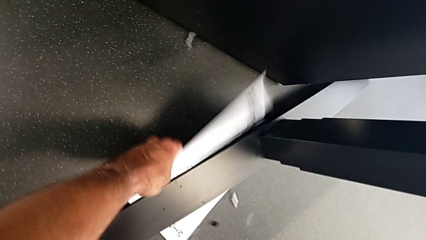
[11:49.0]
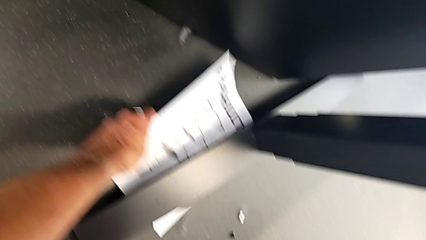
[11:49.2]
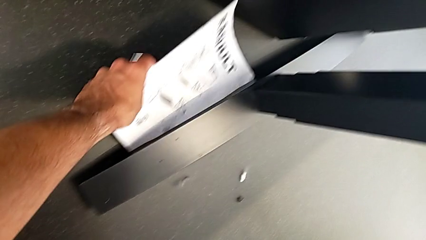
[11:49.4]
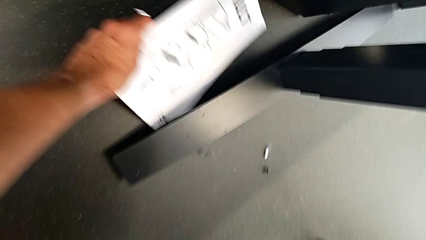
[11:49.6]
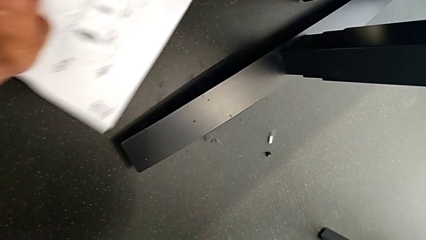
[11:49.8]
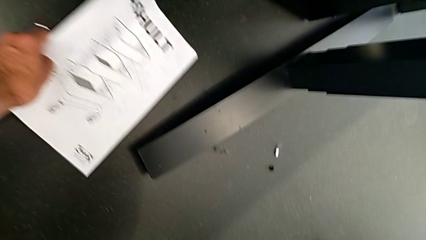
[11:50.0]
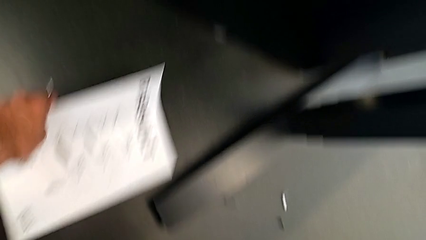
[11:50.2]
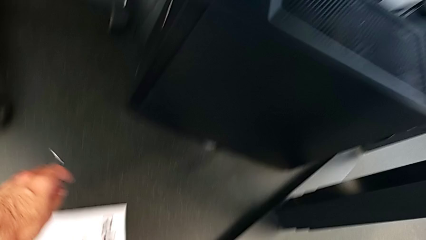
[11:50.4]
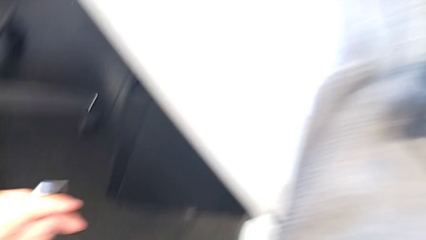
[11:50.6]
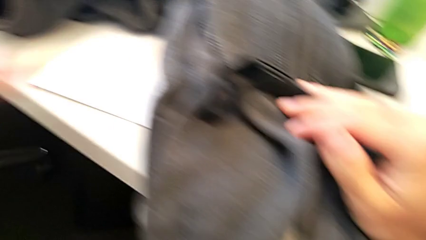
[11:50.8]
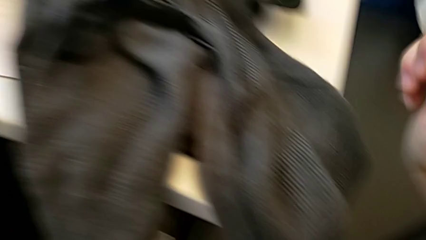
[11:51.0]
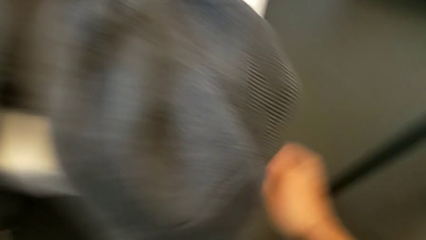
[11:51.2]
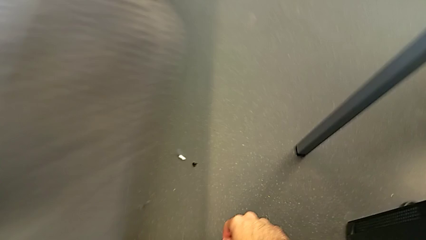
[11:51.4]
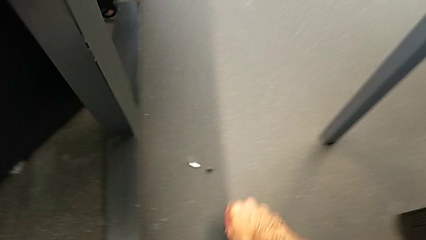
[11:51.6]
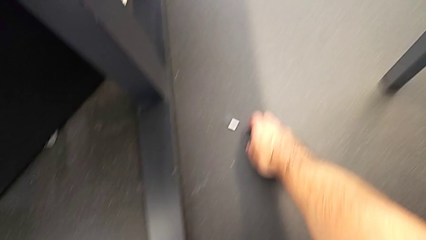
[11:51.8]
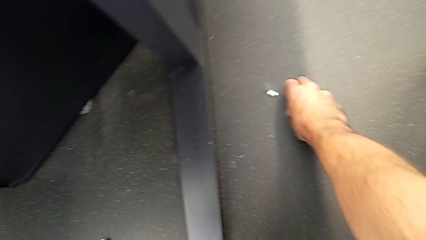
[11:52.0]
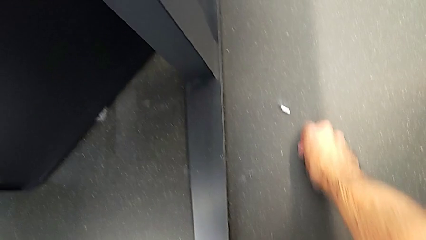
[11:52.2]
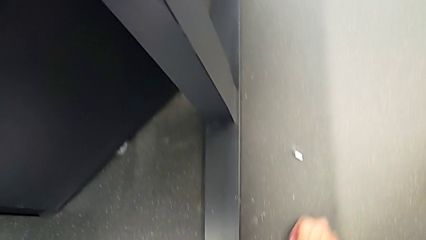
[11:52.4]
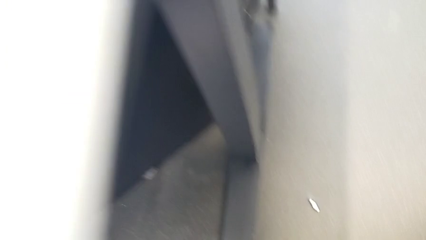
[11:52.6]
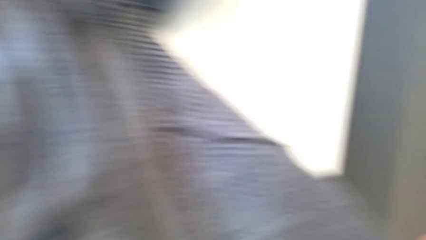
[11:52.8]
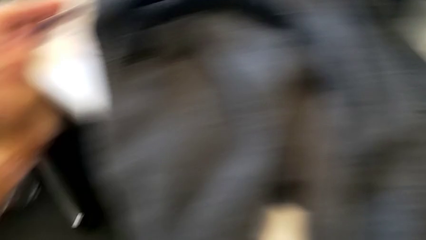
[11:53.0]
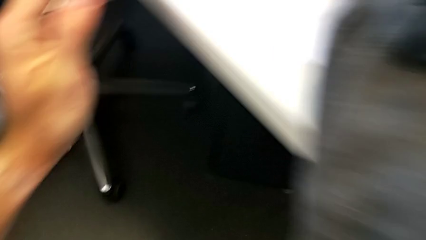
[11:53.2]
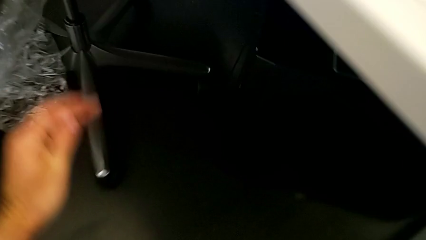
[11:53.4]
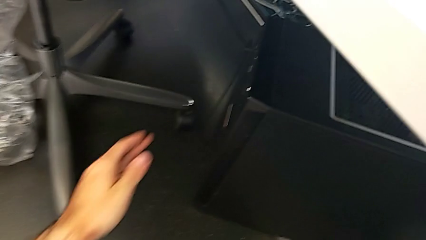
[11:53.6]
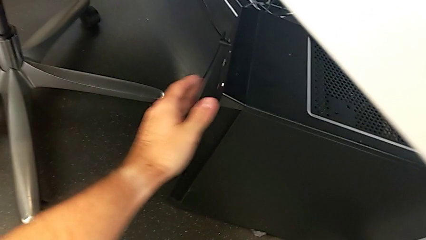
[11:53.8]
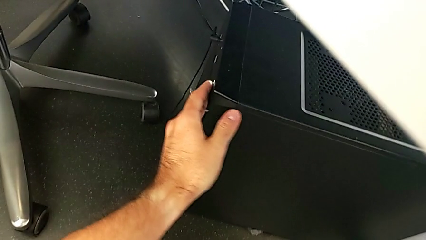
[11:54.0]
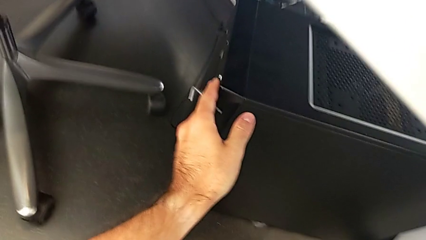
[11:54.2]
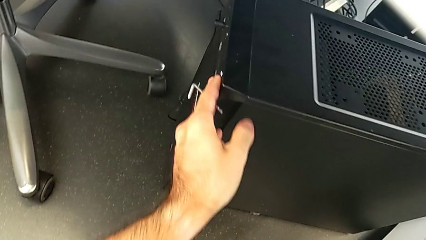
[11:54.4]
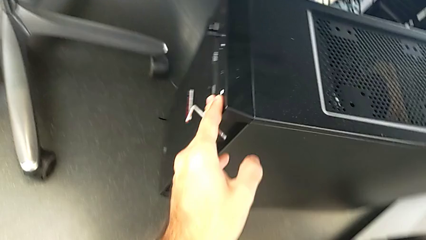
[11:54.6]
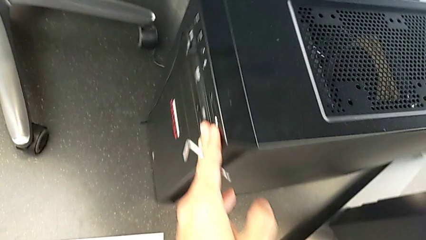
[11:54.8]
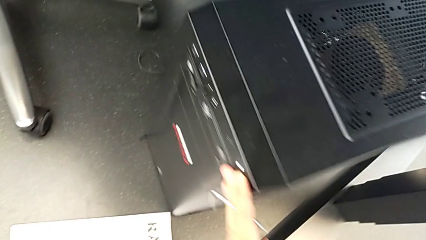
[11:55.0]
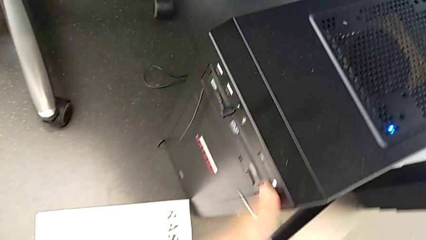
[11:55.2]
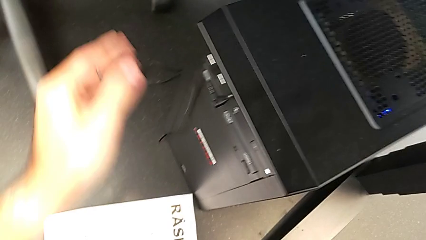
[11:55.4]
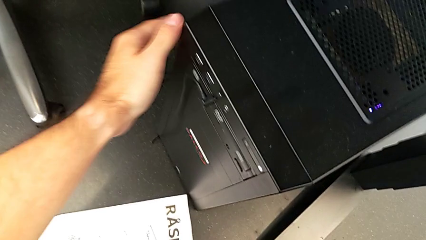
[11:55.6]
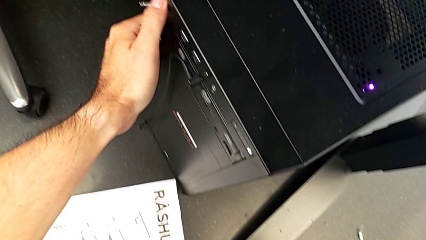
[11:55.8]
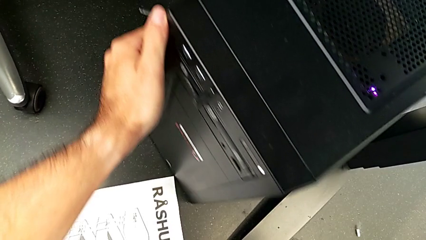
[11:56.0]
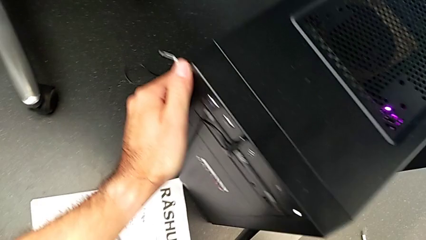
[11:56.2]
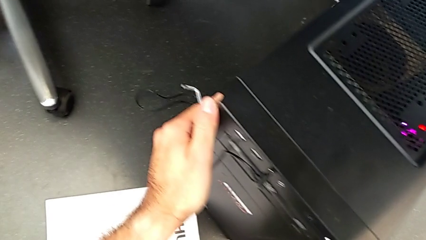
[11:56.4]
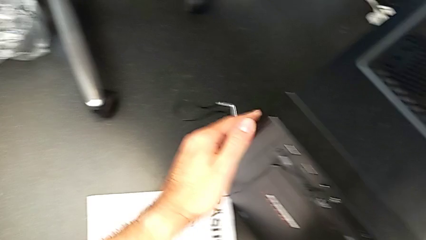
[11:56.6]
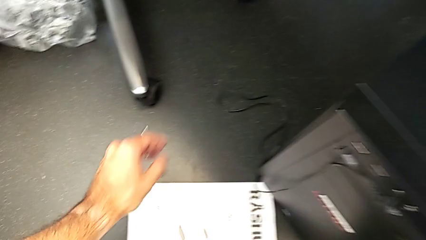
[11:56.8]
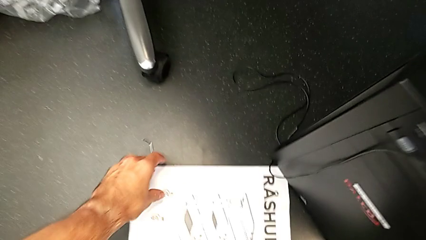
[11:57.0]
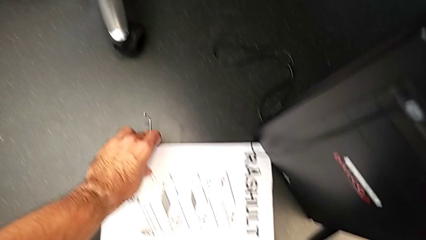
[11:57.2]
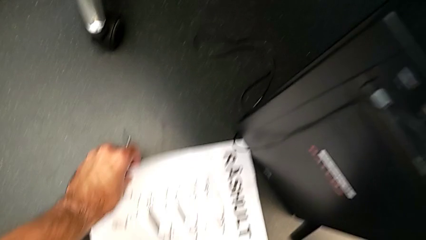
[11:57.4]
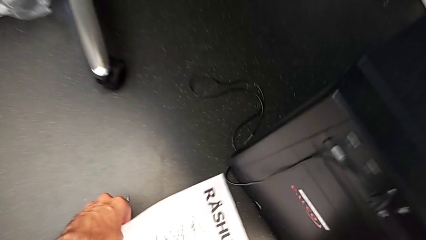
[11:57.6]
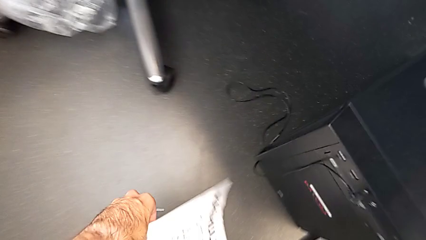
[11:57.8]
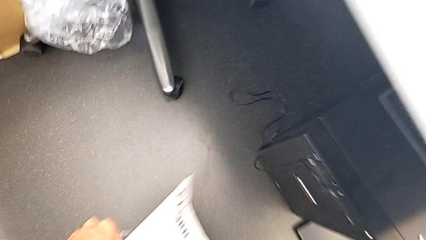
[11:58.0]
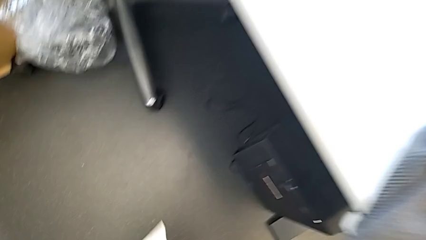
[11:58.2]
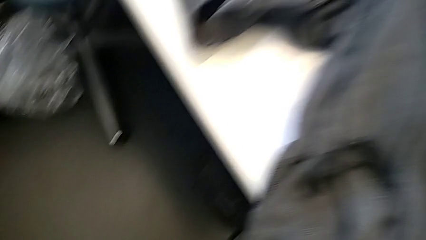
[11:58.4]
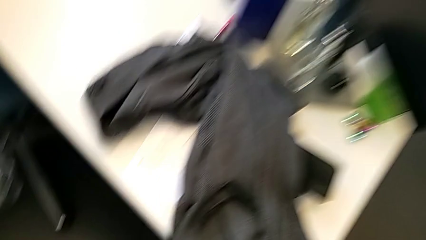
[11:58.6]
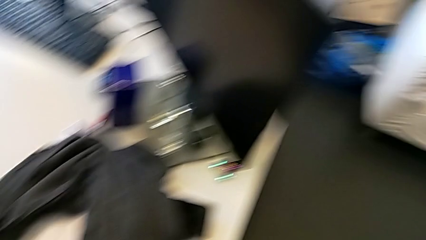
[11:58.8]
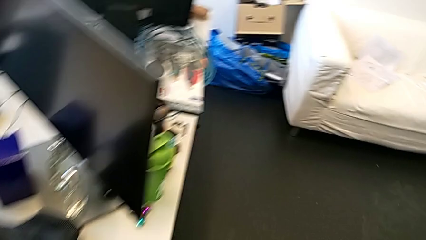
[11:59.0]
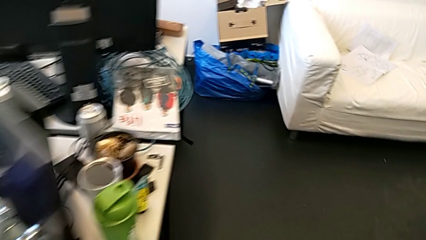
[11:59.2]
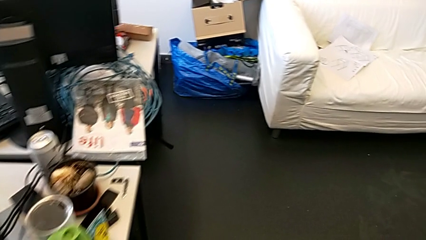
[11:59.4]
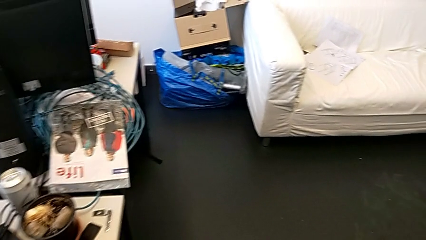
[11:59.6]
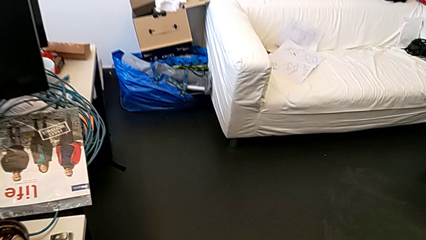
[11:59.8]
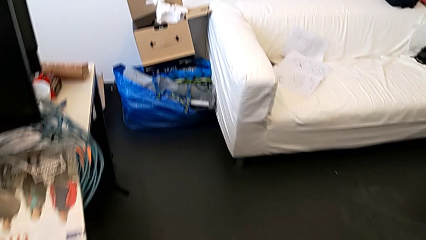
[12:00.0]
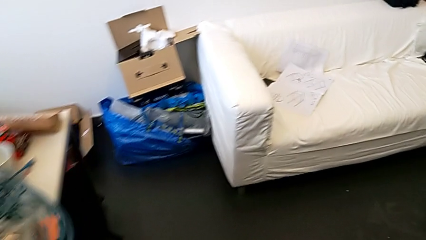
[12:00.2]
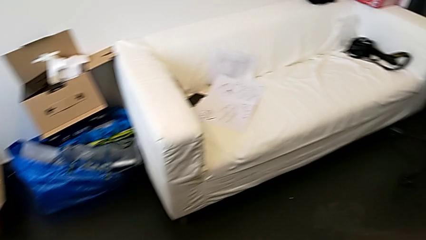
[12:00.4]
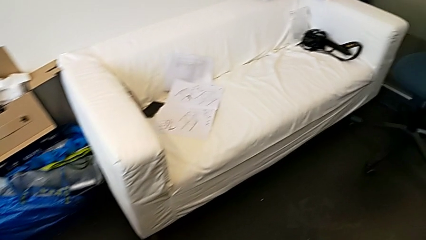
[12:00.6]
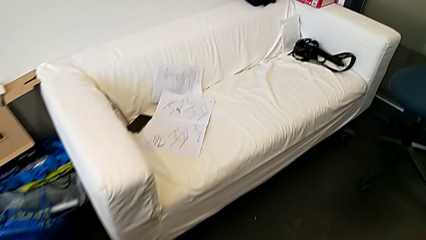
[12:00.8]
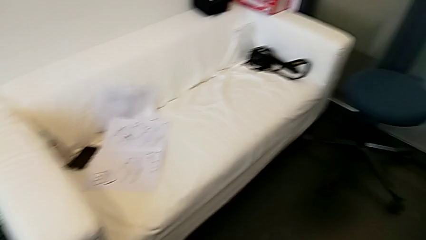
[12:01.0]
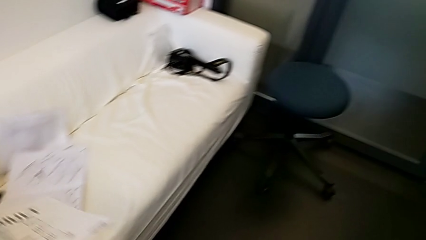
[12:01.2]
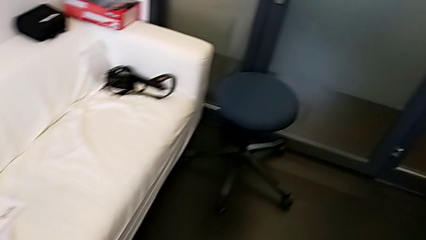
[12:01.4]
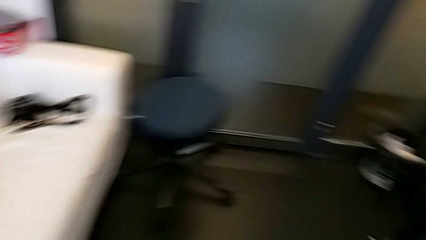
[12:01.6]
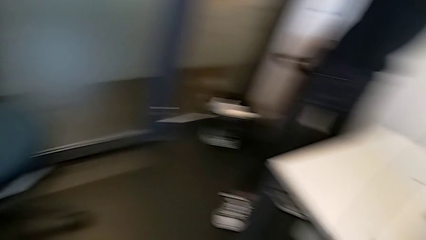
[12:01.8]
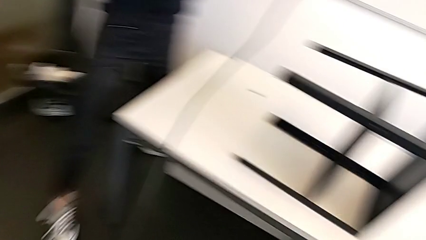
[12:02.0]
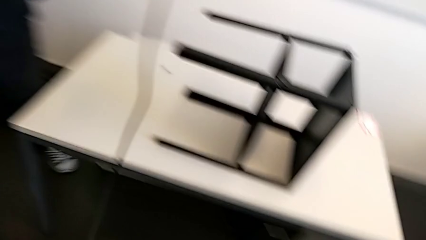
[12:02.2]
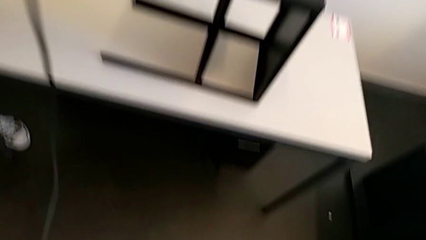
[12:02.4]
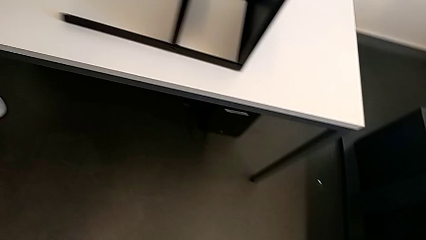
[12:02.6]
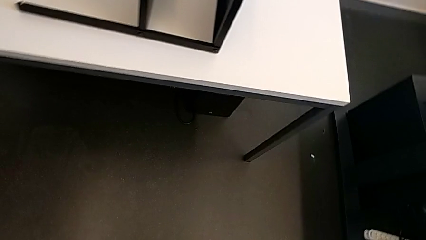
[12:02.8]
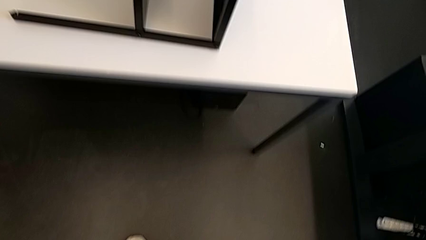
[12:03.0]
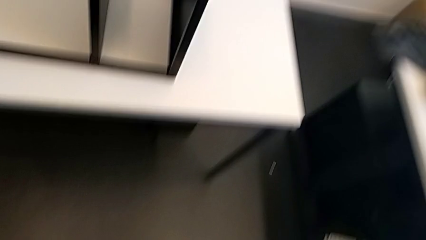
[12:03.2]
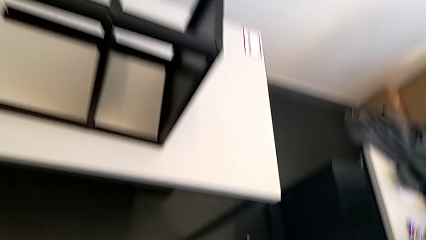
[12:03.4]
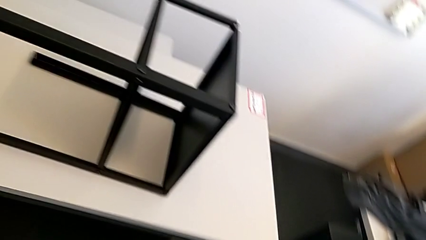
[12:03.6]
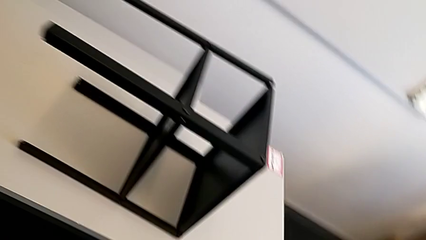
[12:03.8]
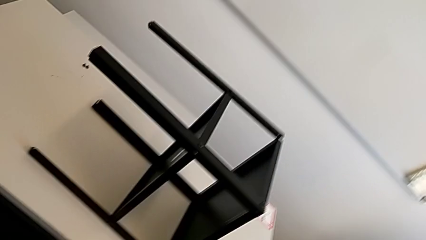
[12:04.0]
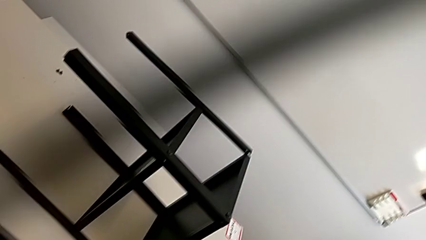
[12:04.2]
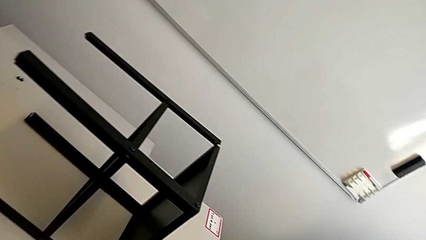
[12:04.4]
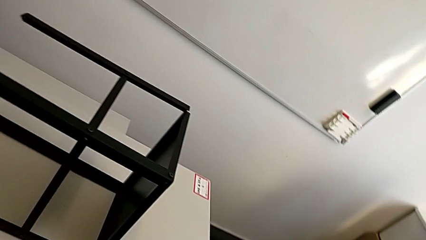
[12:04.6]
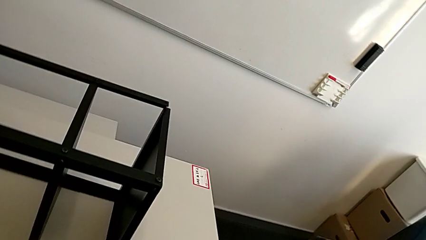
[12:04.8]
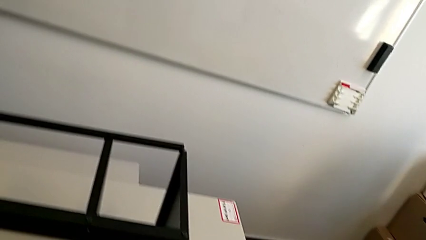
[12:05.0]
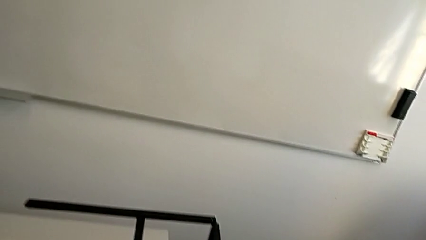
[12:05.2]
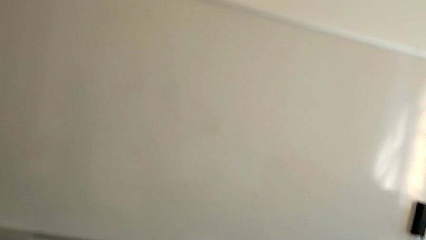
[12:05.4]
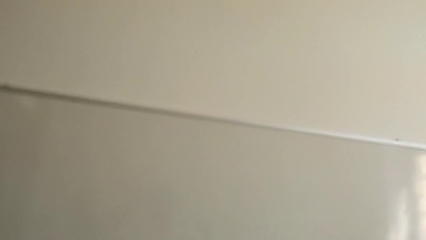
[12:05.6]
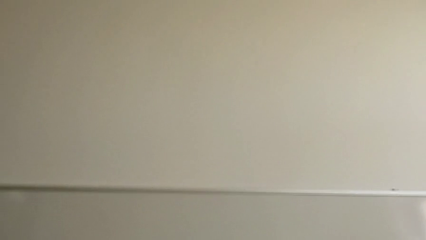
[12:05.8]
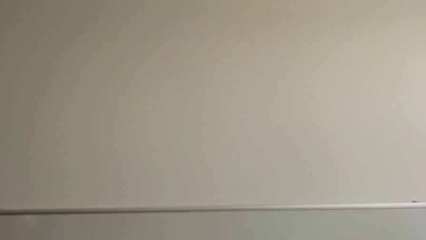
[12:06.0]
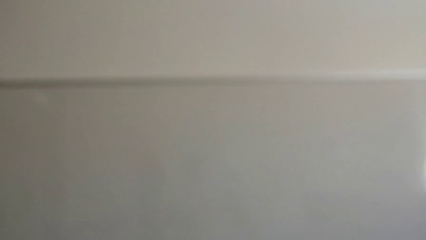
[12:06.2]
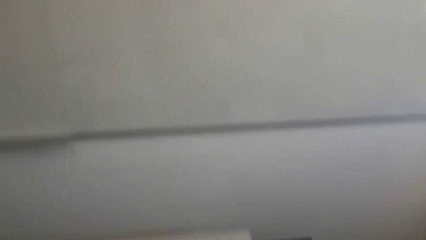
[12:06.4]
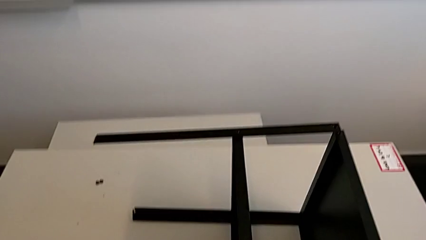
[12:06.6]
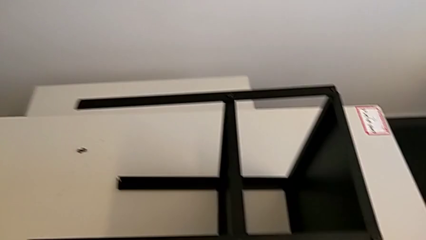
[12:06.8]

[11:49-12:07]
The camera wearer is screwing the first leg to the top shelf of the table. They inspect the hex socket head, grab it and slide the computer tower.
